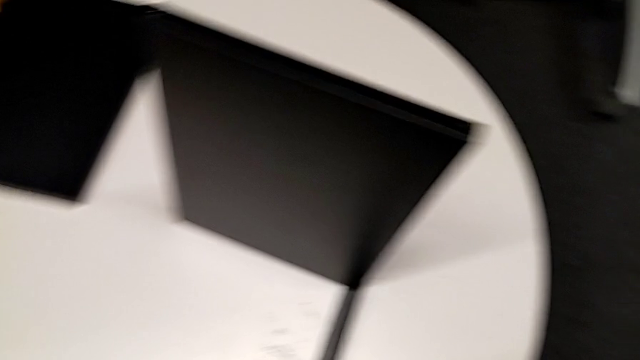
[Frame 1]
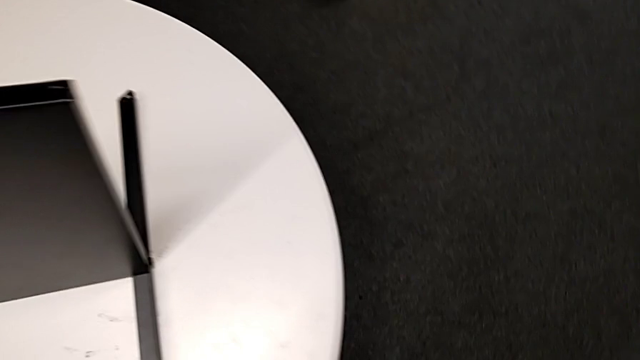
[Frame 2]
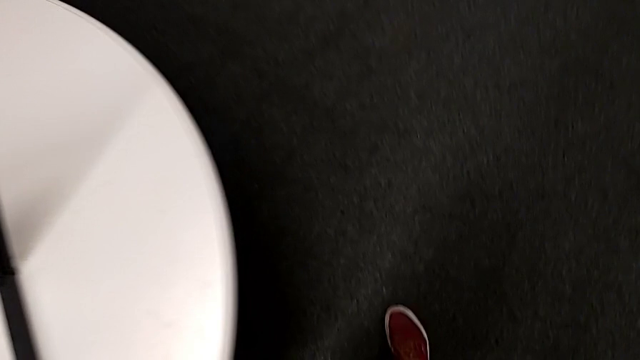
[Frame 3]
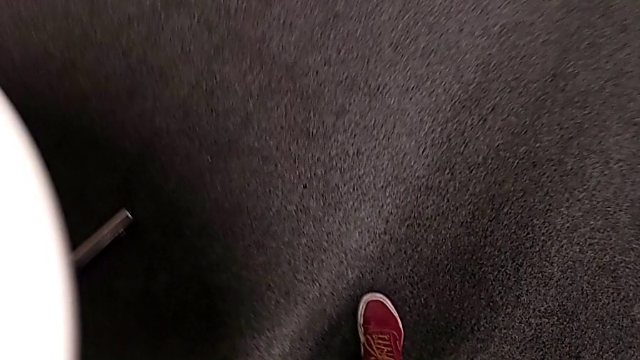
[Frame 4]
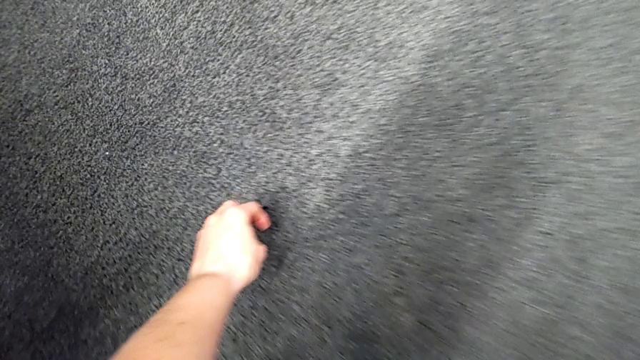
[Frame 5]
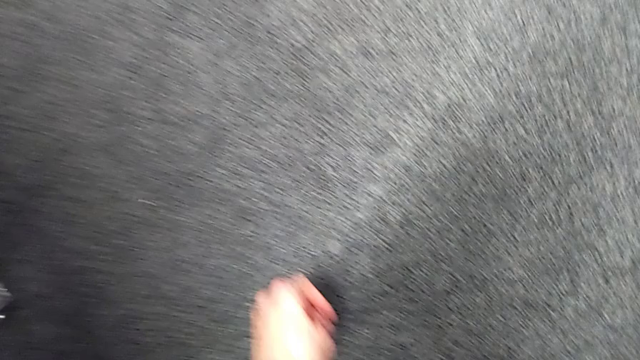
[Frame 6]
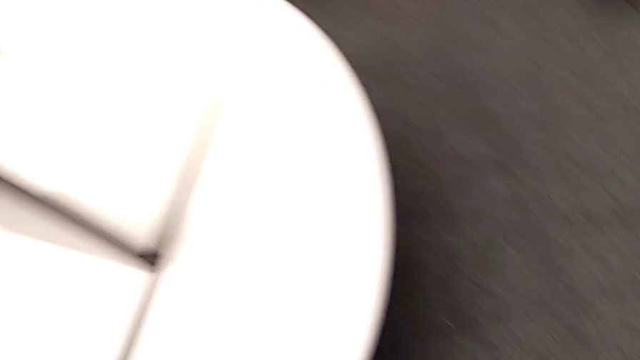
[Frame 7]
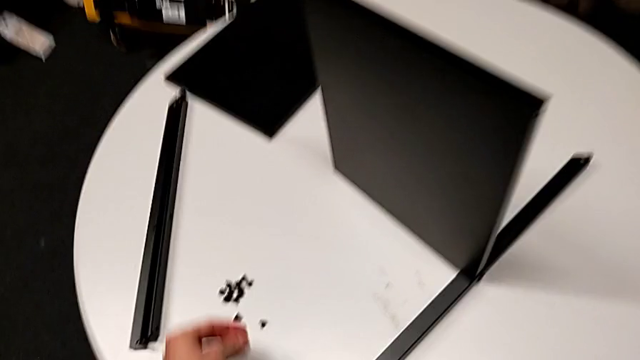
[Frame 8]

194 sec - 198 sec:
The camera wearer is disassembling the third leg of the furniture. They grab the hex socket head and place it.

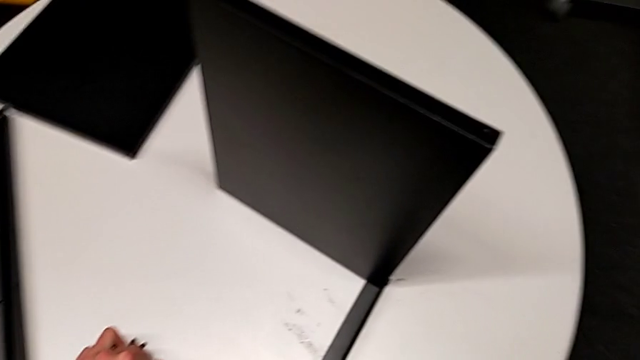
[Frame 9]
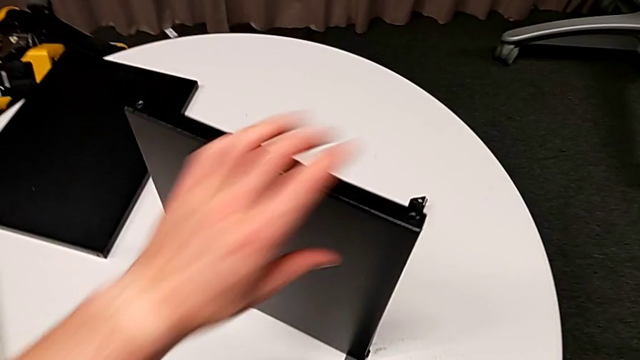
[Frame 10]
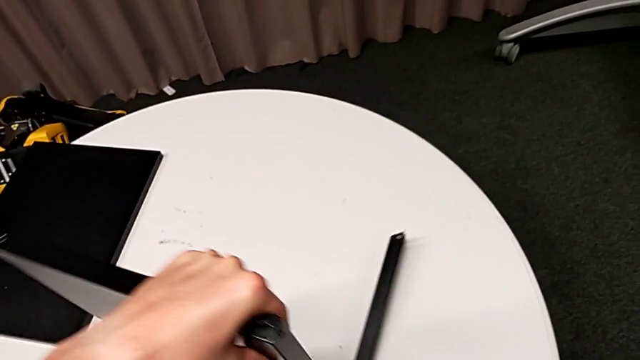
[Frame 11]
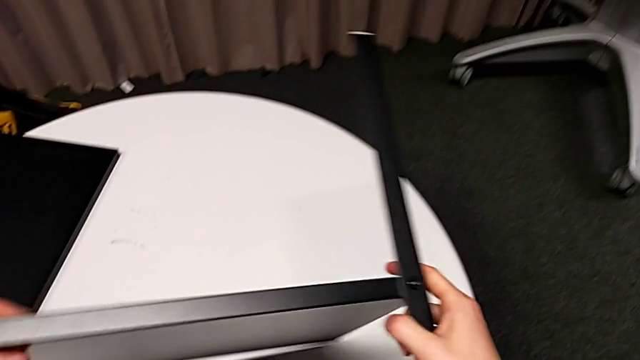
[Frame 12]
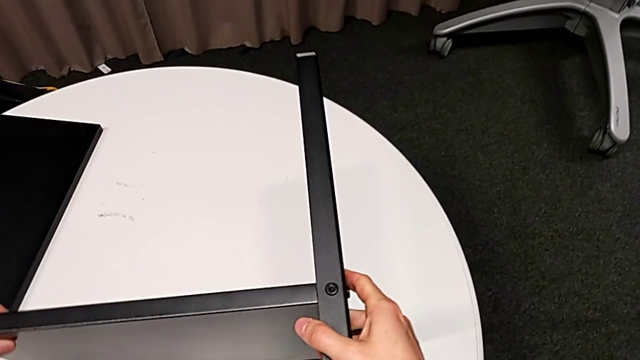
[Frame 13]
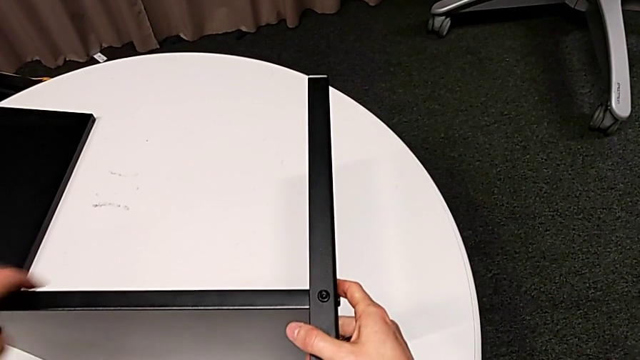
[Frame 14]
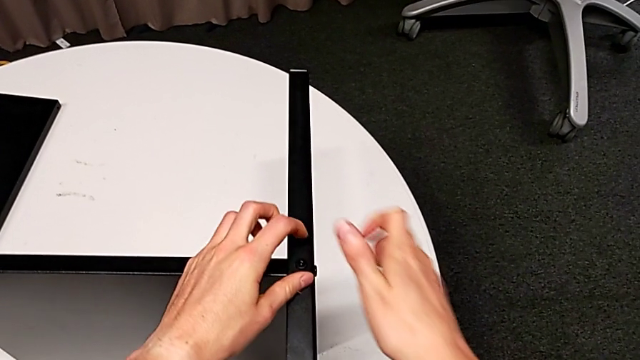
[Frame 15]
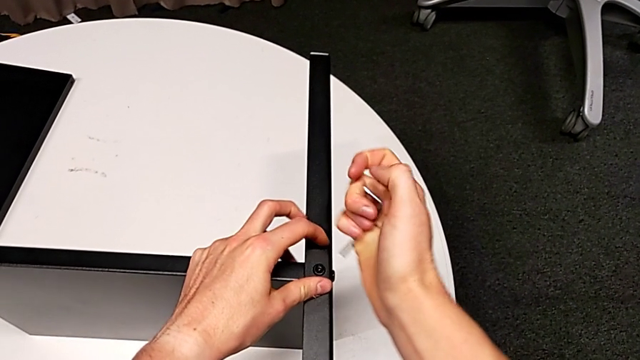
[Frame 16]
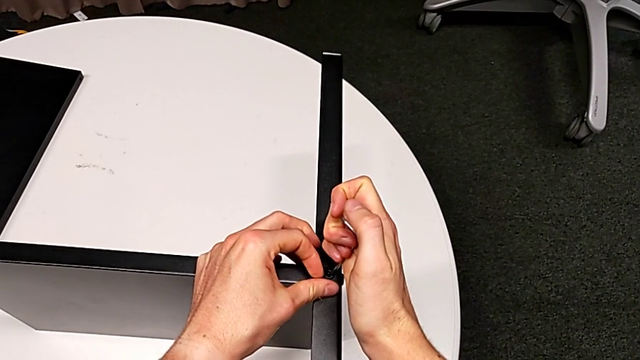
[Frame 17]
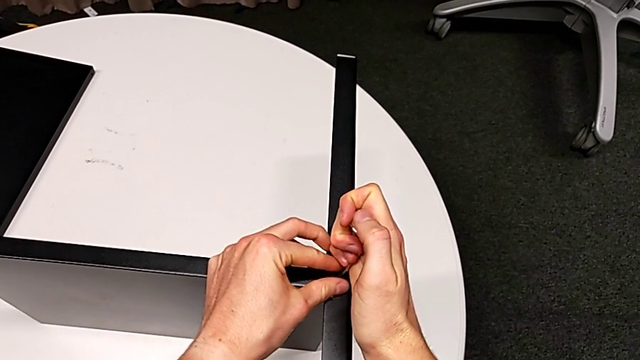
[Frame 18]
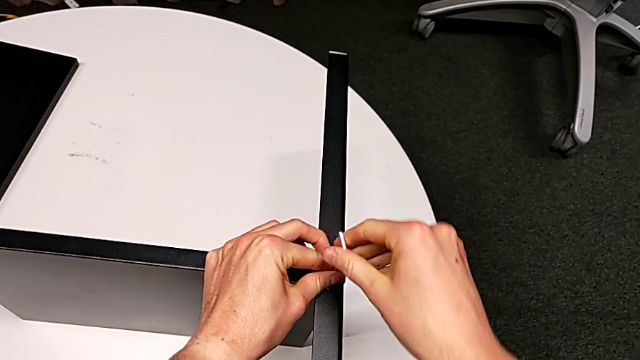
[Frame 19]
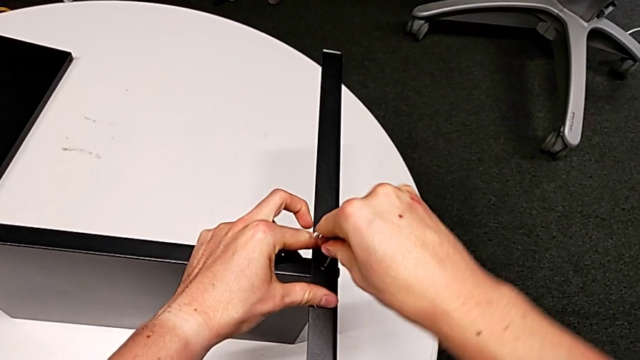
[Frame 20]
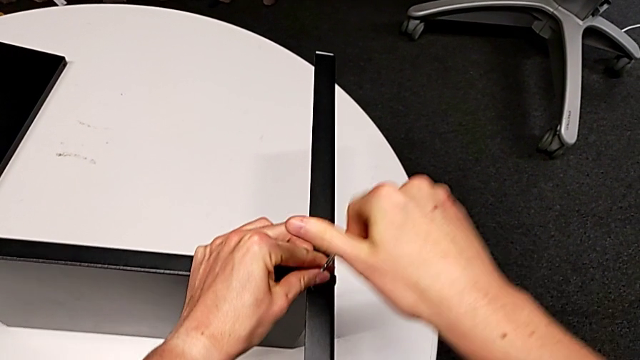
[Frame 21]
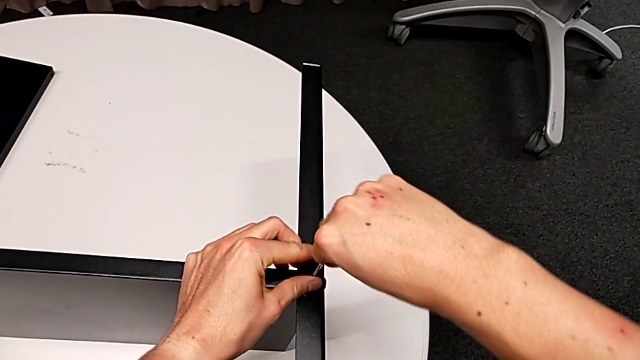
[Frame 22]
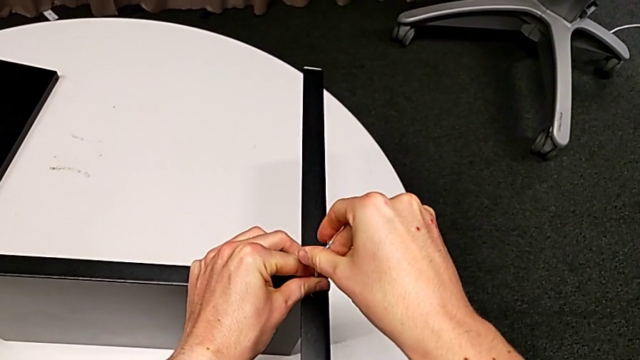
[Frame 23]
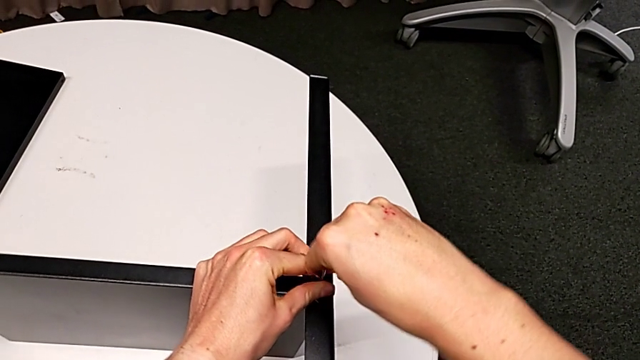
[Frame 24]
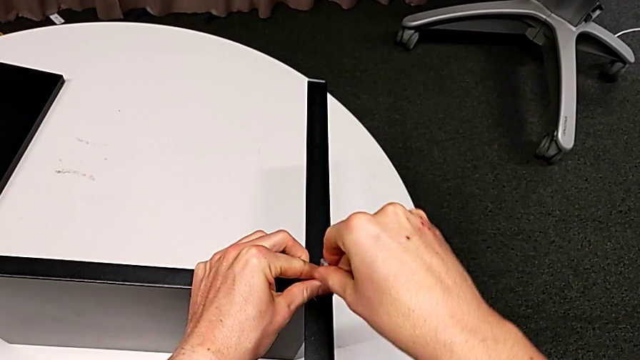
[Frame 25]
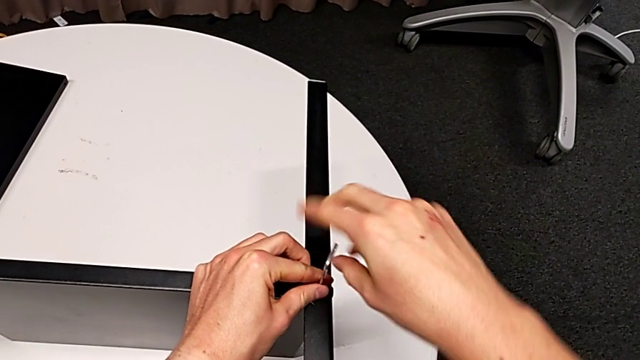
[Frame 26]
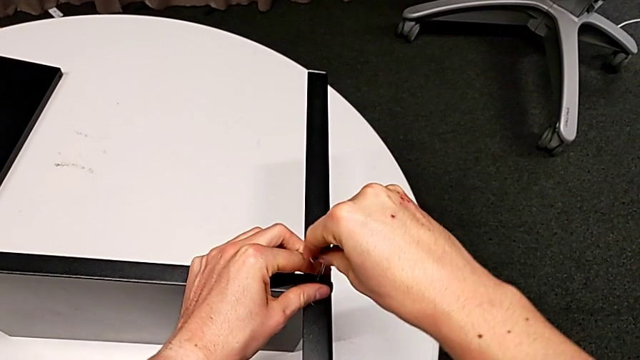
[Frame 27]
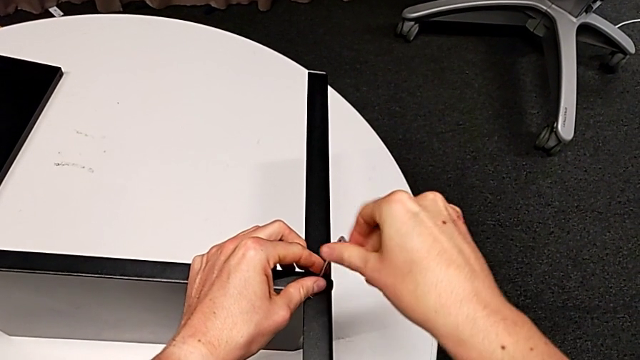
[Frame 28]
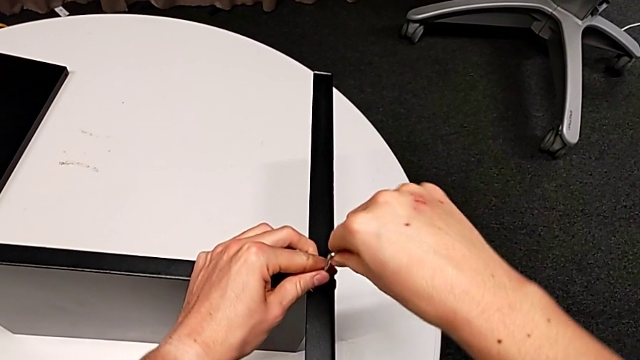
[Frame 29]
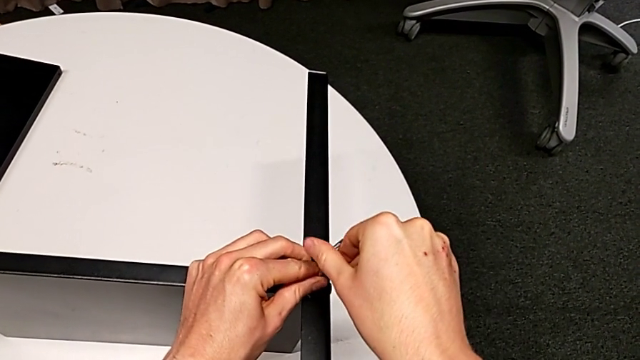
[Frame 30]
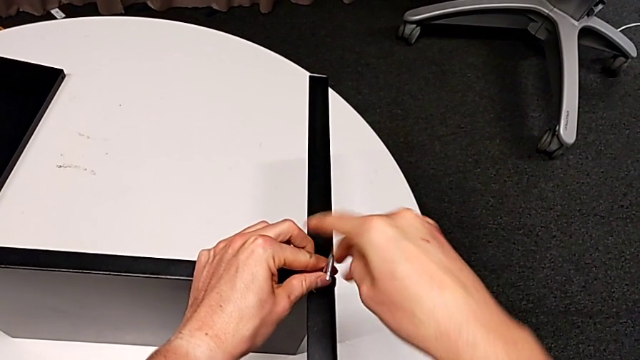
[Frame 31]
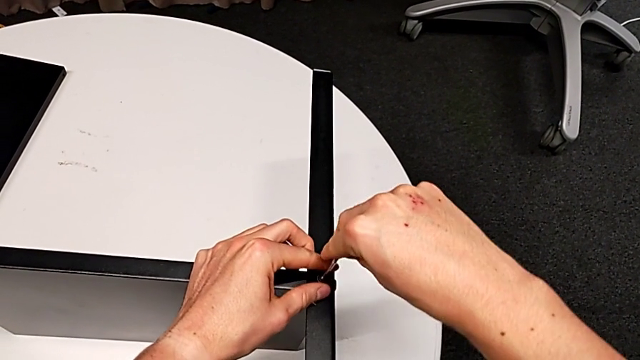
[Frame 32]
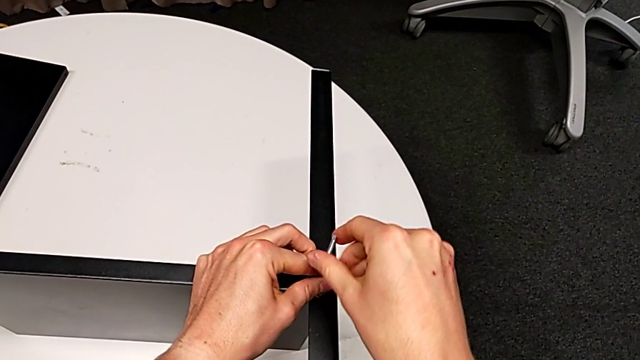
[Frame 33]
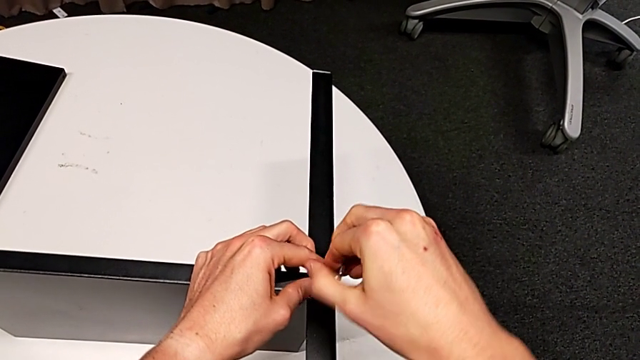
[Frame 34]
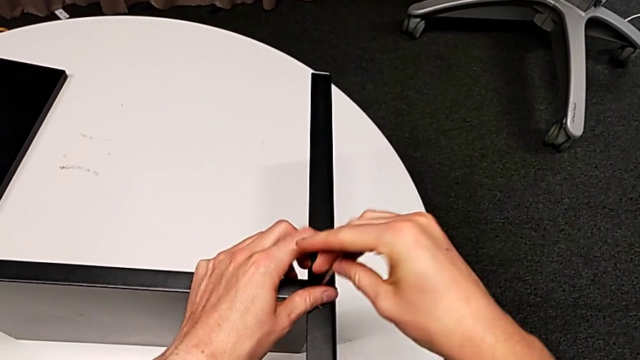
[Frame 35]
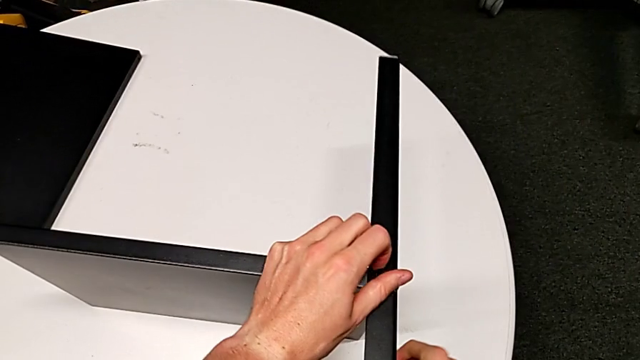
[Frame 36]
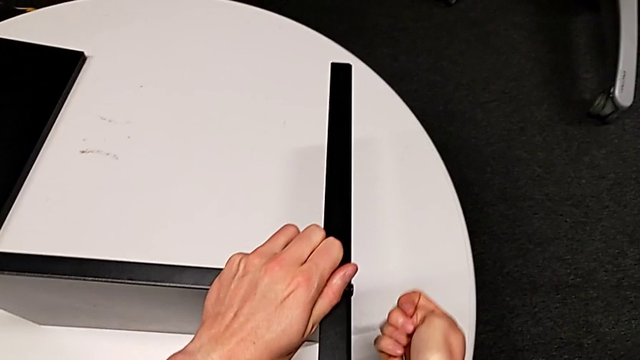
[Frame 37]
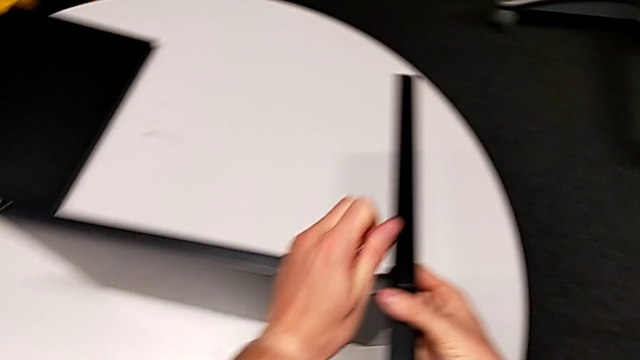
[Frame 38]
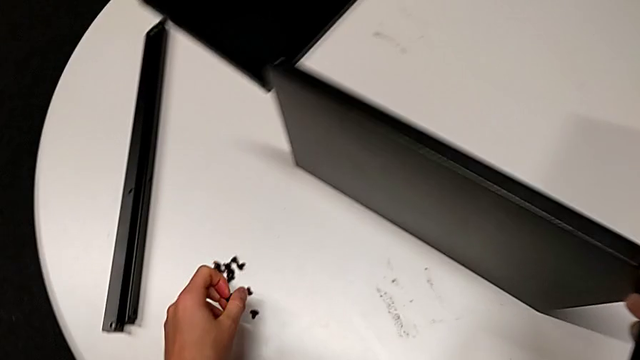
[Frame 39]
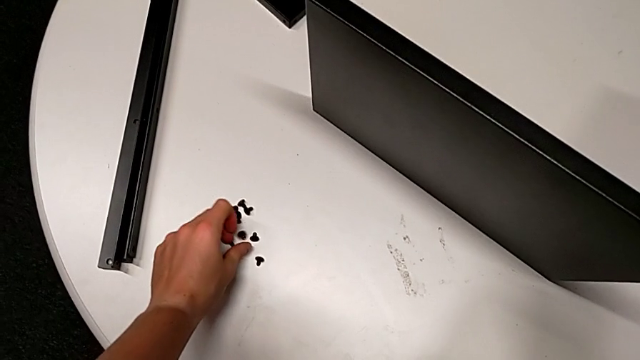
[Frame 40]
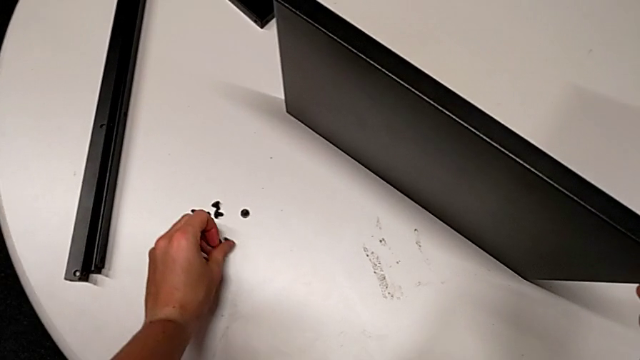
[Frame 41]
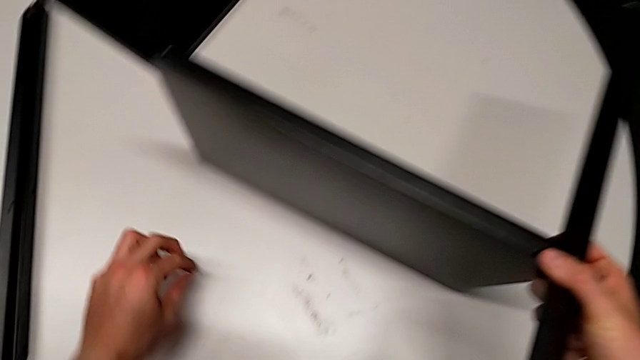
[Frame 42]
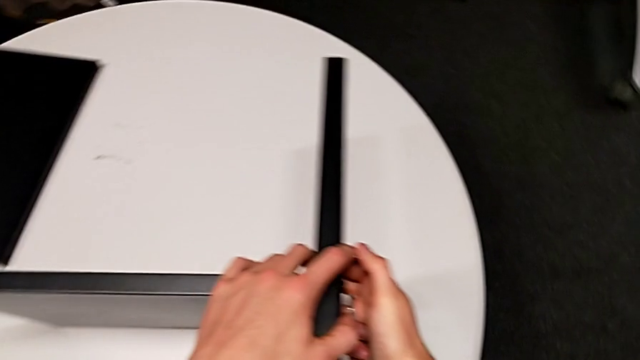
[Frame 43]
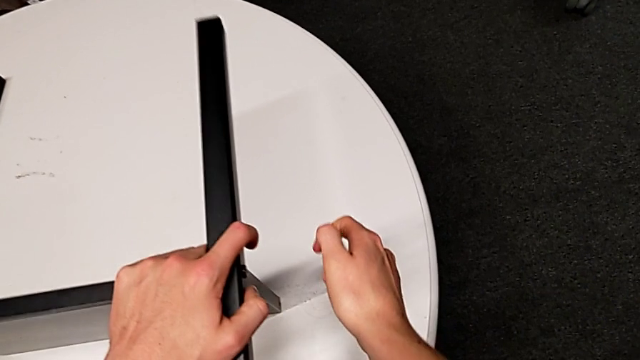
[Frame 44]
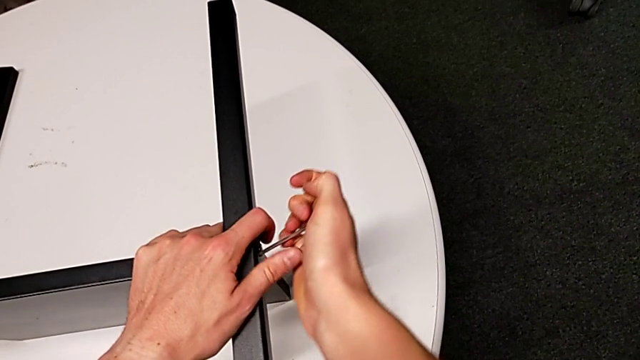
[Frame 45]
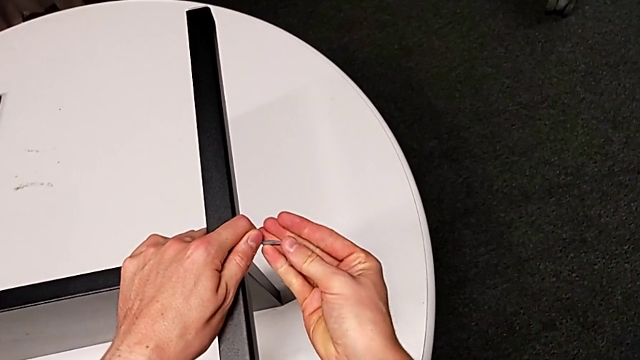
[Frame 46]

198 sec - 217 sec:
The camera wearer is disassembling the fourth leg of the shelf. They rotate the nightstand, insert the Allen wrench, rotate it, withdraw it, place it with the right hand, disassemble the hex socket head with the left hand, place it, grab the nightstand and grab the Allen wrench.
